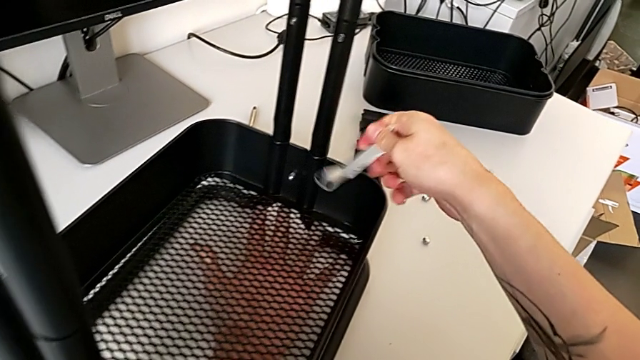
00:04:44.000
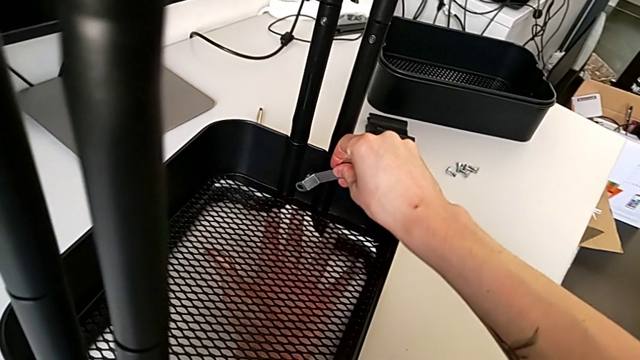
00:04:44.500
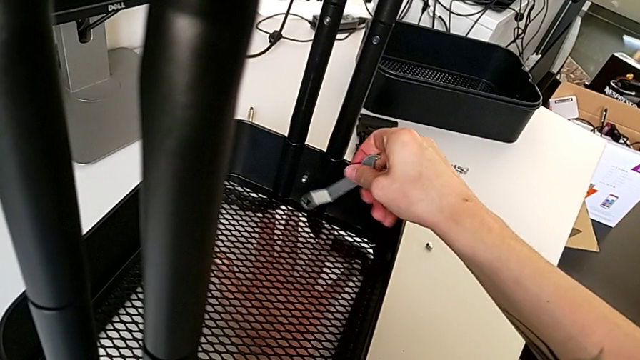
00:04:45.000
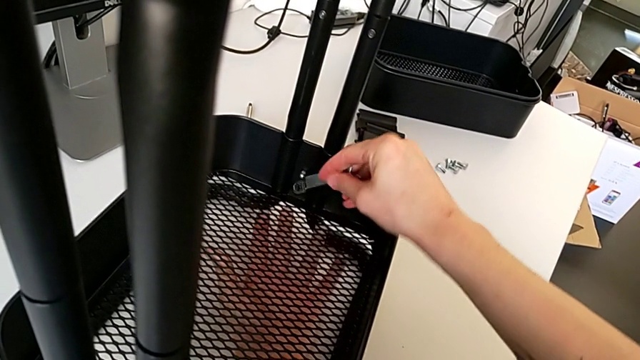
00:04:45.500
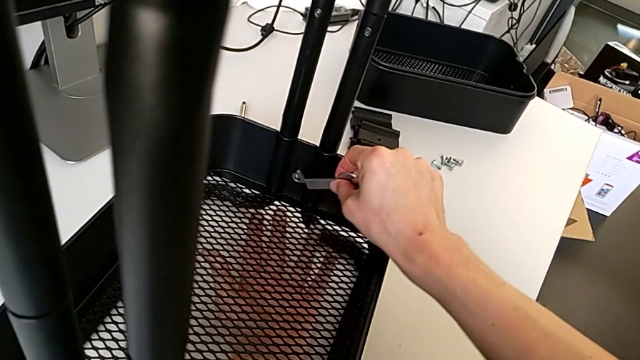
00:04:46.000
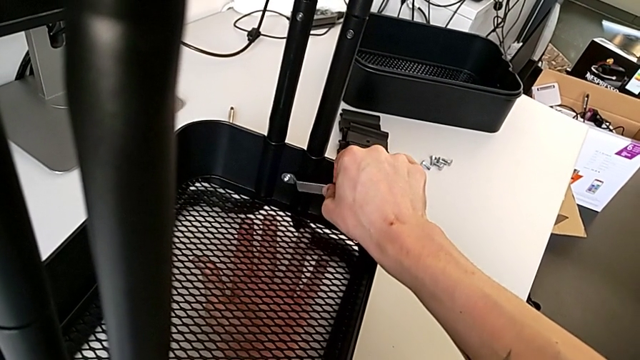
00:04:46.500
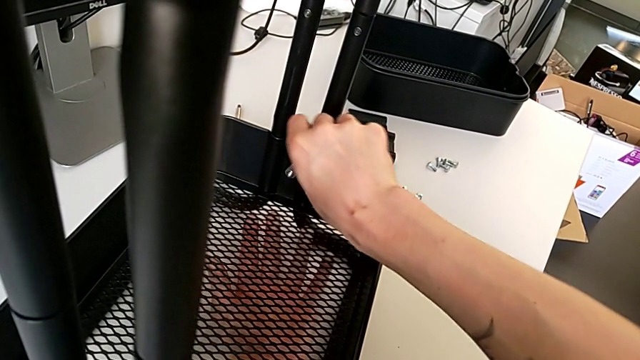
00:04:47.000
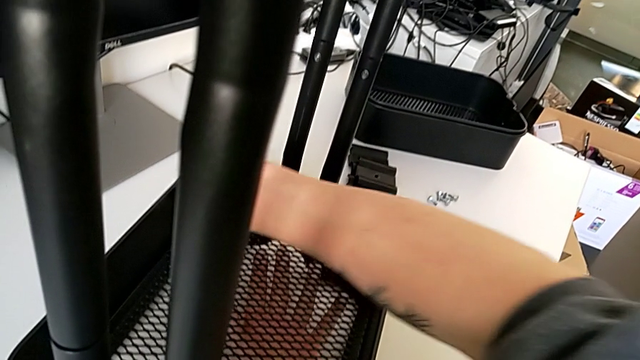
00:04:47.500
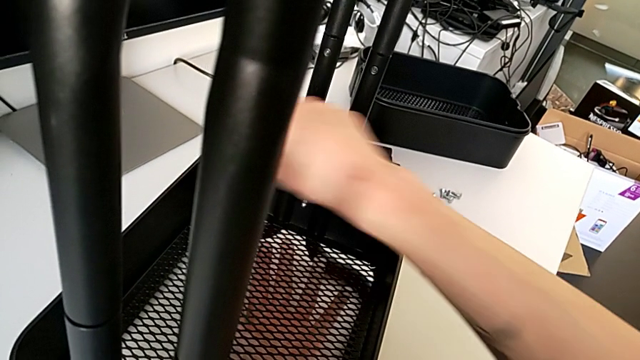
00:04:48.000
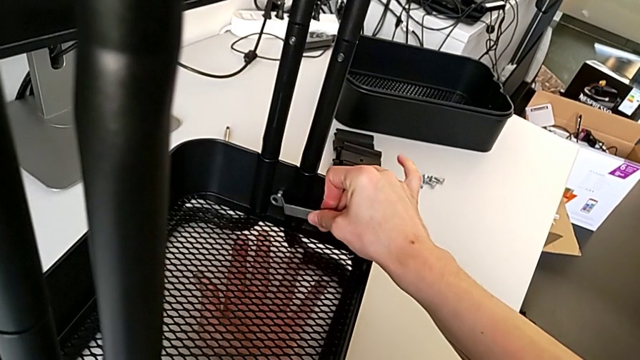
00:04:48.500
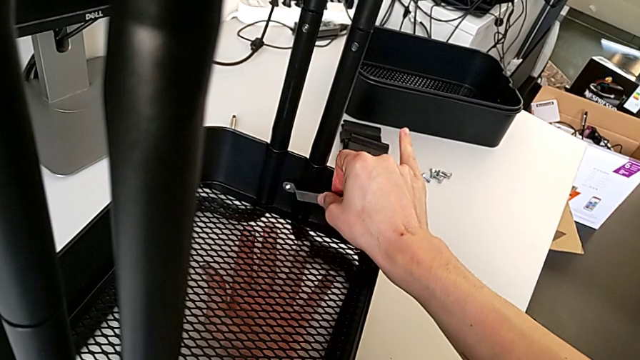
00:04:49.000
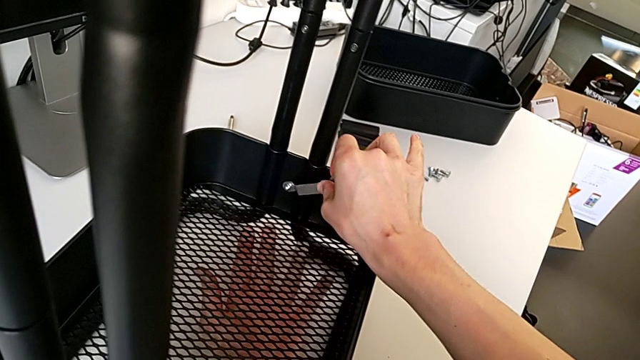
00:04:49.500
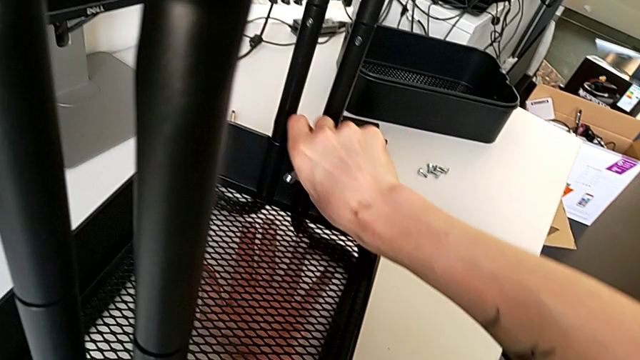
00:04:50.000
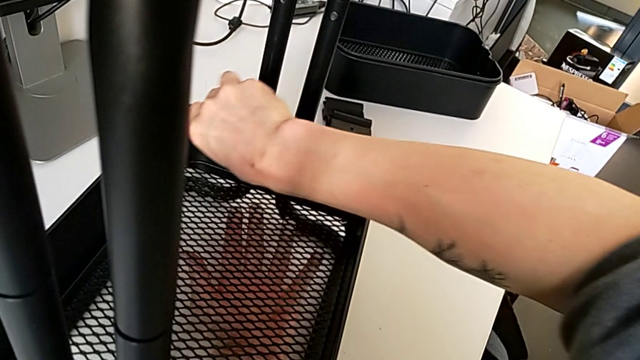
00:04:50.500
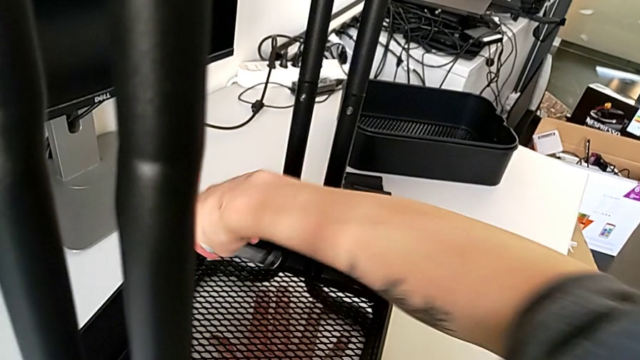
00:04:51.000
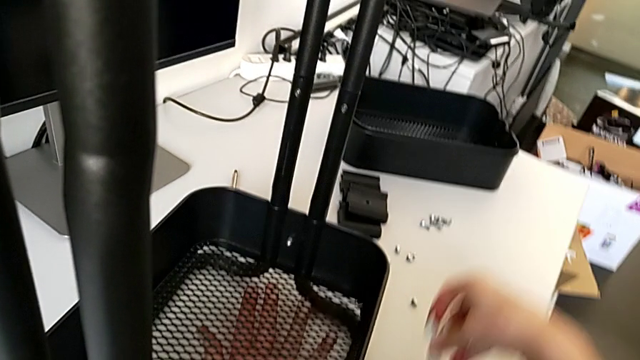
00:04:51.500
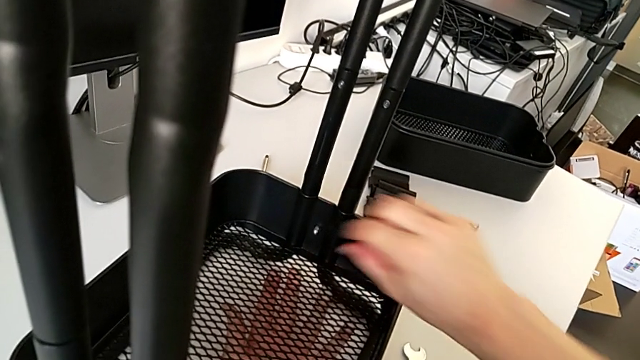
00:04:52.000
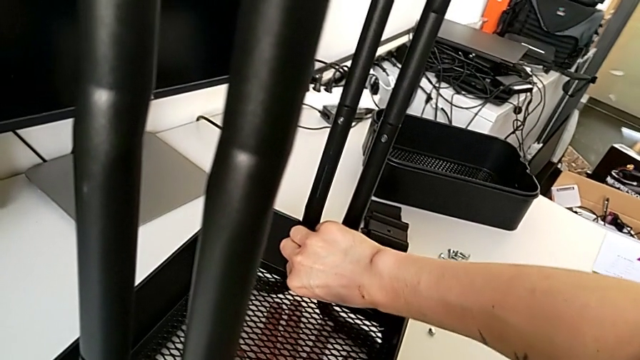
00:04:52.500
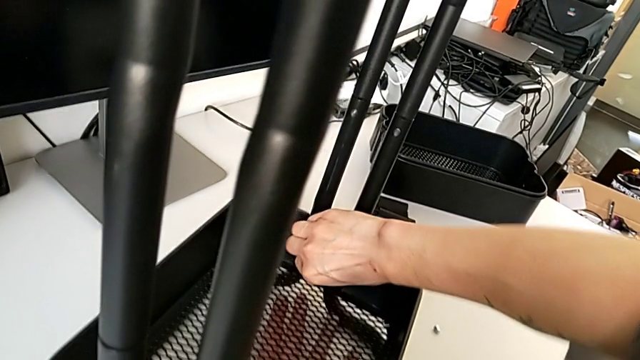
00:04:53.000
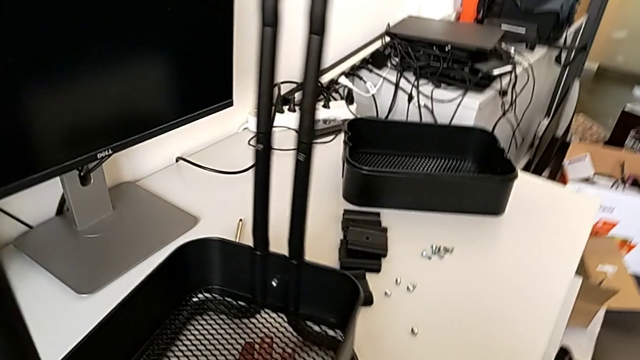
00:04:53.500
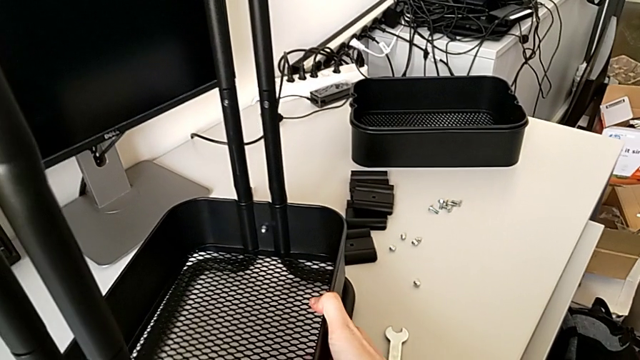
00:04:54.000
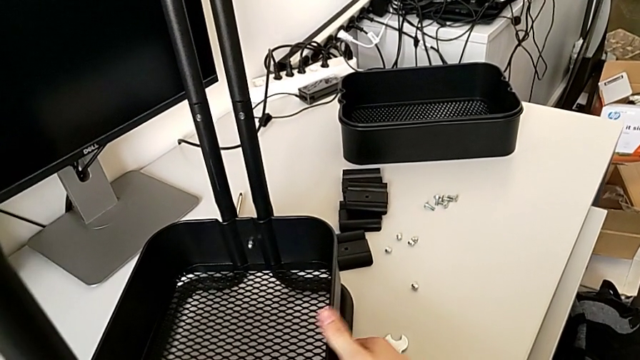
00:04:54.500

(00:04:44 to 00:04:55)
The camera wearer is disassembling the bottom tray of the furniture. They insert the hexagonal wrench, unscrew the hexagon cap nut, withdraw the hexagonal wrench, place it, inspect the hexagon cap nut and slide the utility cart.

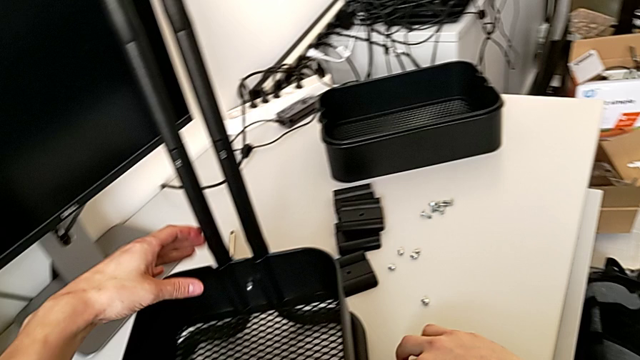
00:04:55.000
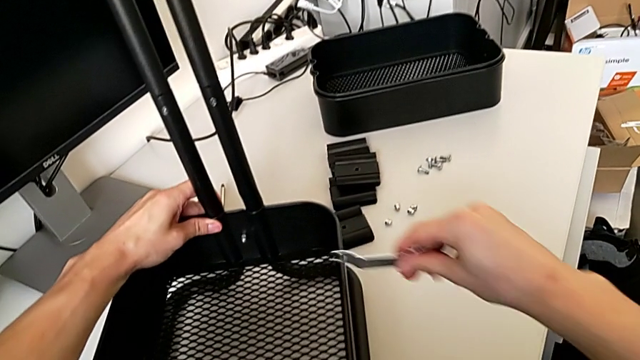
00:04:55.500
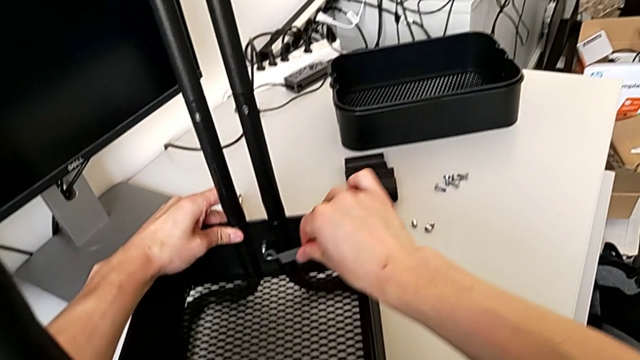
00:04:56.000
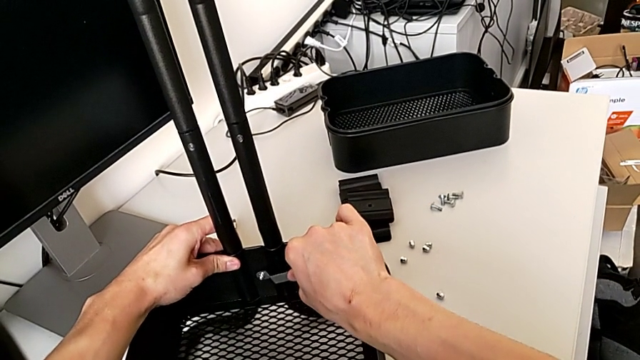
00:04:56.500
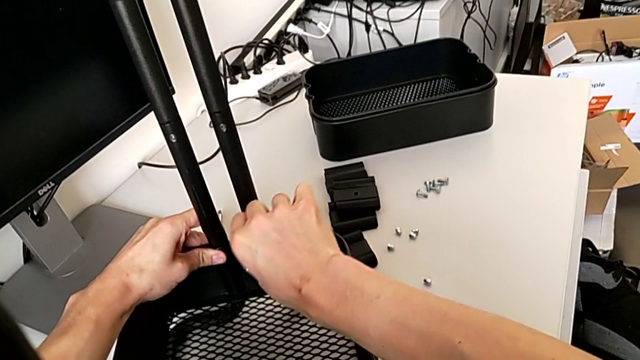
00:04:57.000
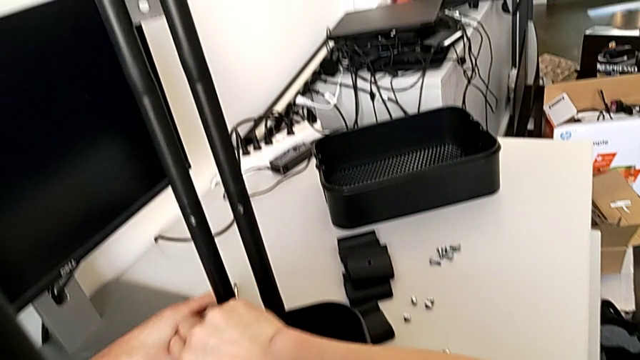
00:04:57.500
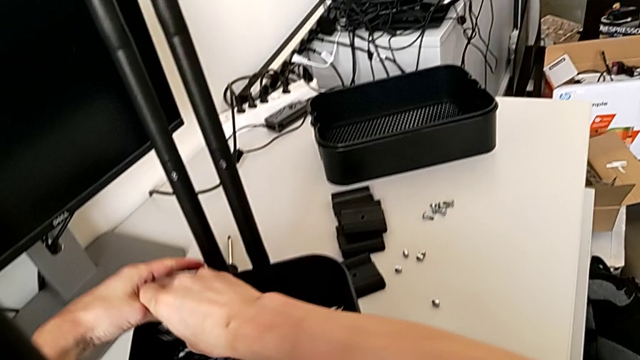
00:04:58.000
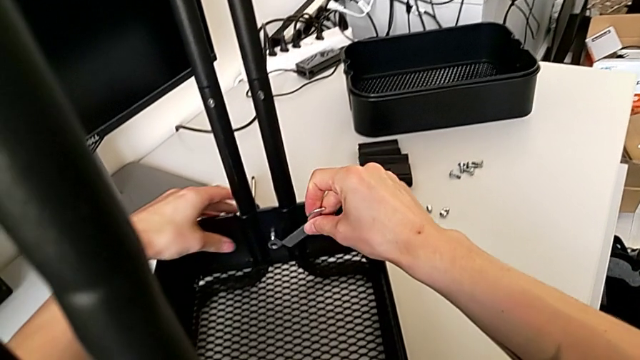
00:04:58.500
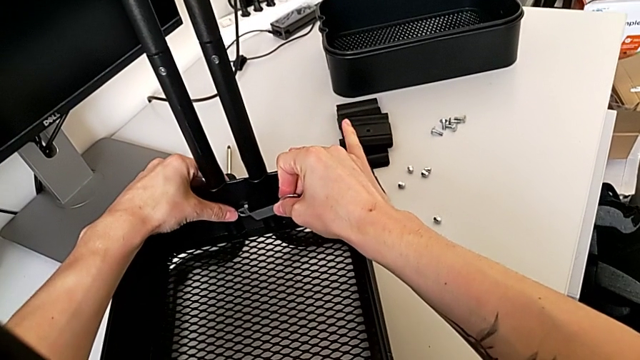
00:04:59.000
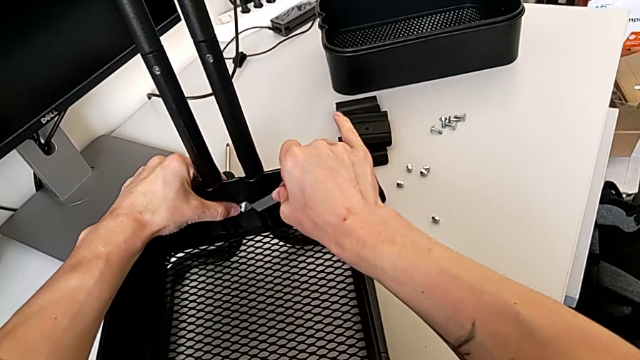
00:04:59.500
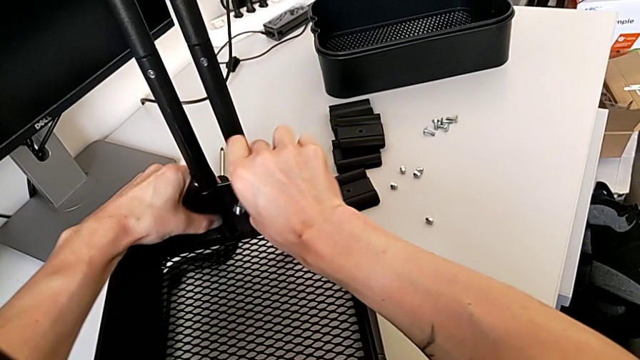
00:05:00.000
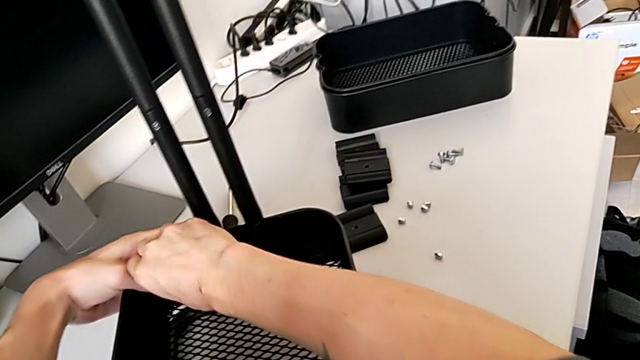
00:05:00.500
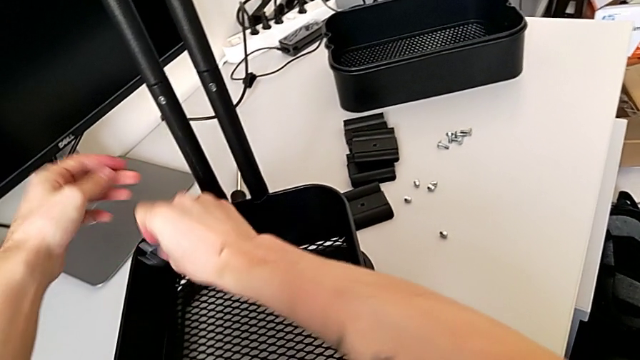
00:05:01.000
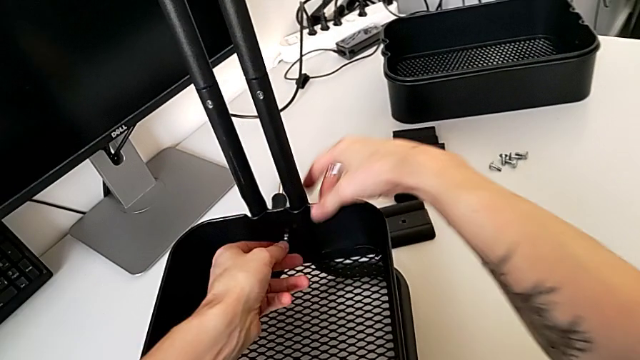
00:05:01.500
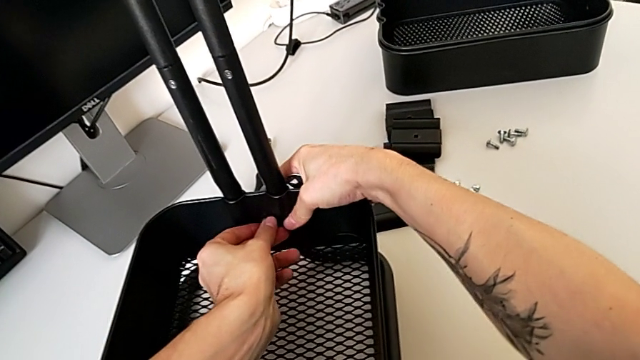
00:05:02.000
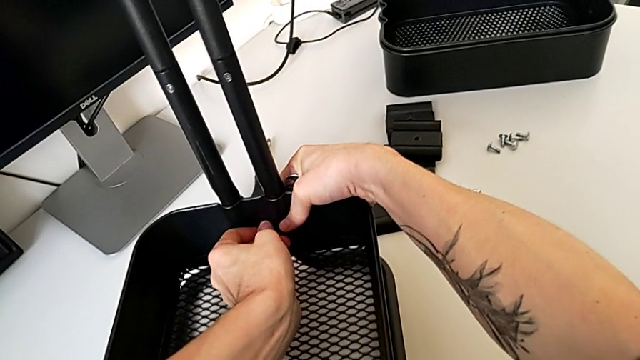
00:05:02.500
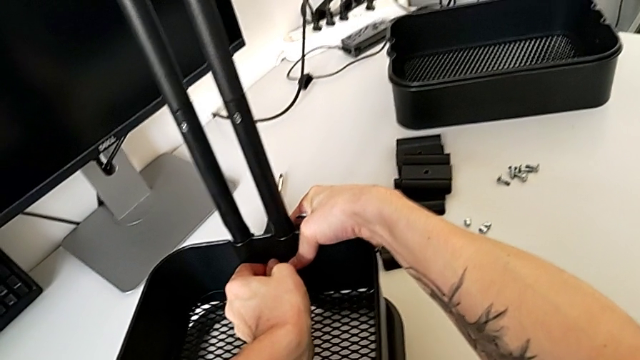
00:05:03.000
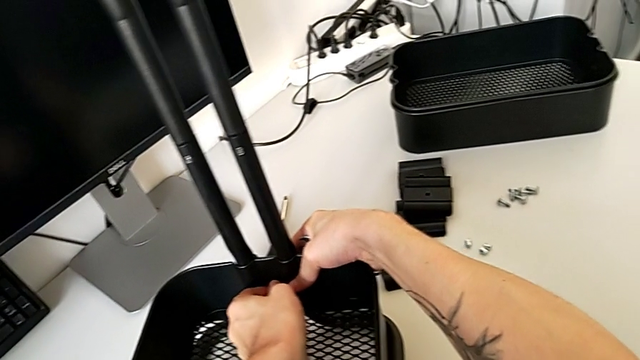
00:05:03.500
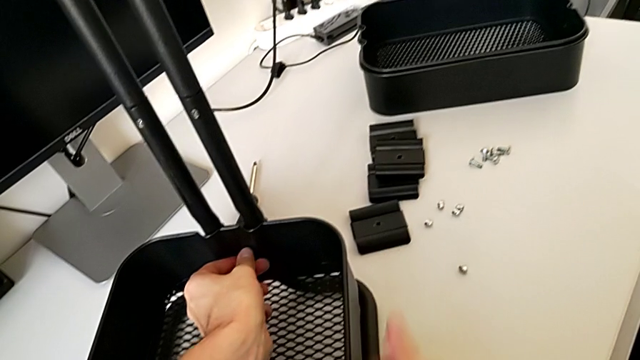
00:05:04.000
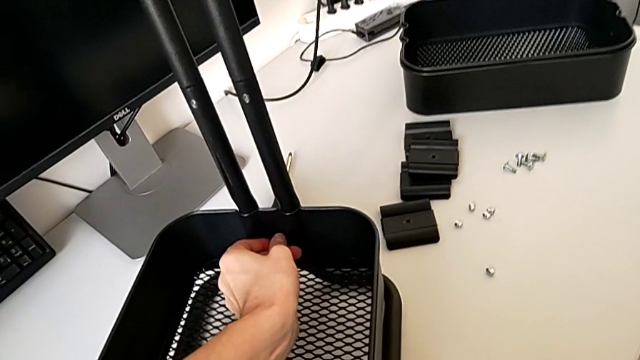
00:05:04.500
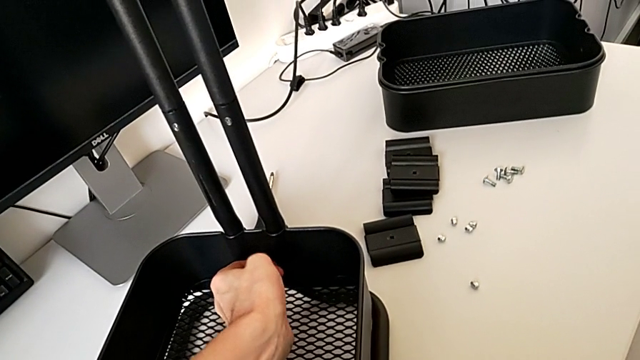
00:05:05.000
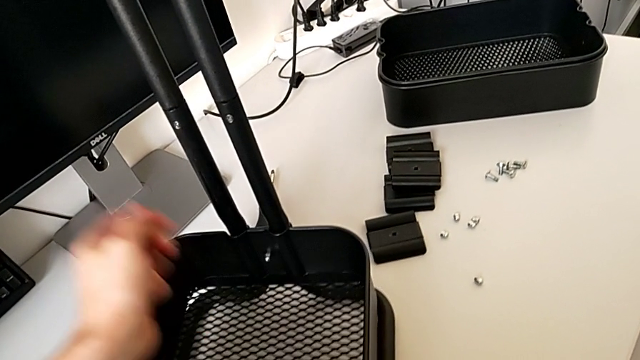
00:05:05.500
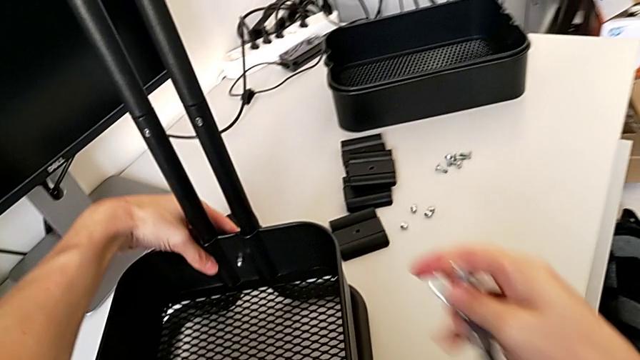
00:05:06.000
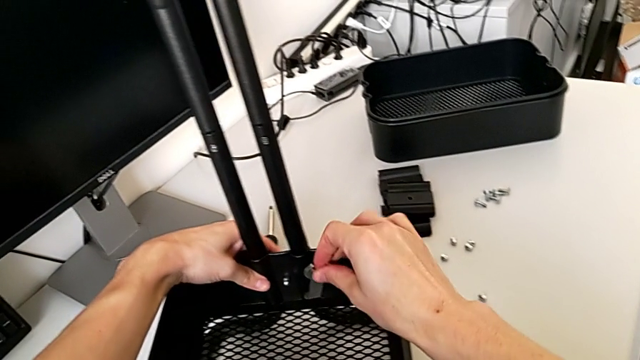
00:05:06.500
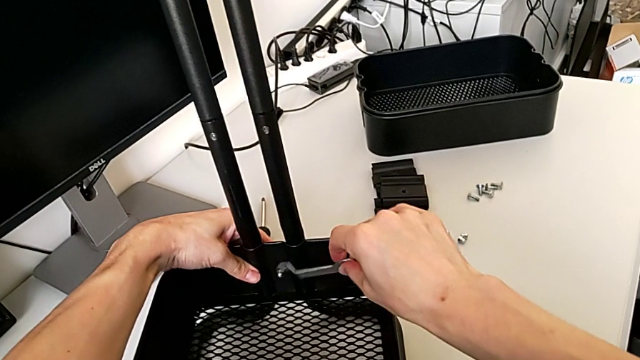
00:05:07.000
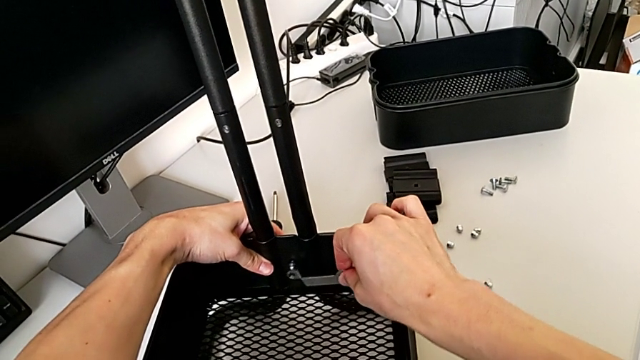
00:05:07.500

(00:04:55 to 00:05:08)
The camera wearer is disassembling the bottom tray of the furniture. They grab the hexagonal wrench, insert it, unscrew the hexagon cap nut, withdraw the hexagonal wrench, inspect the hexagon cap nut and insert the hexagonal wrench.
